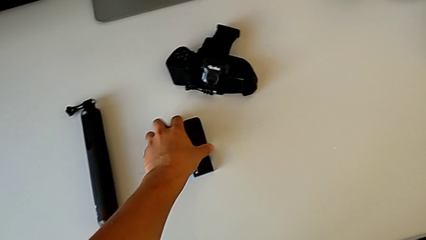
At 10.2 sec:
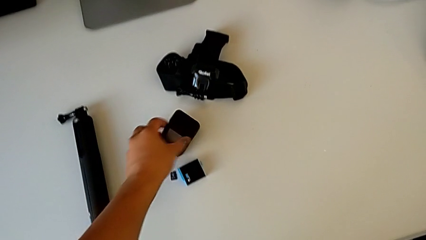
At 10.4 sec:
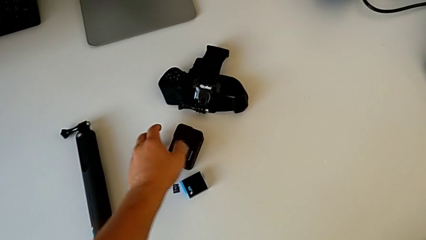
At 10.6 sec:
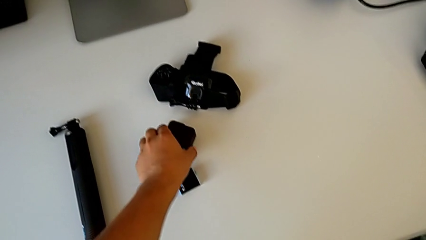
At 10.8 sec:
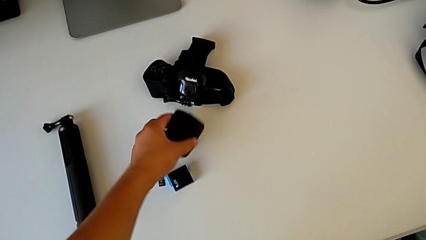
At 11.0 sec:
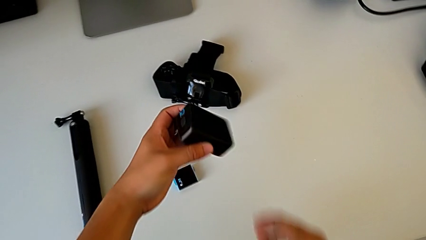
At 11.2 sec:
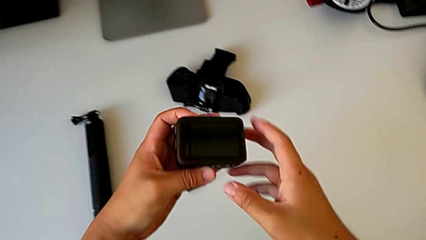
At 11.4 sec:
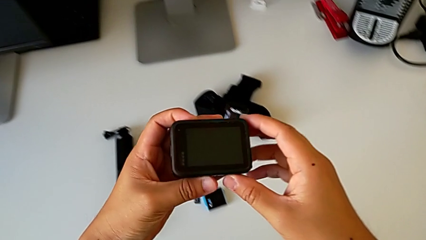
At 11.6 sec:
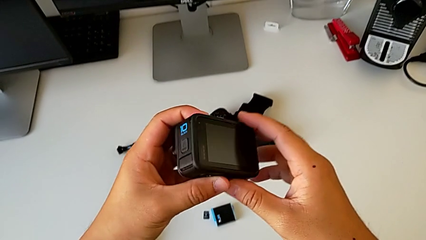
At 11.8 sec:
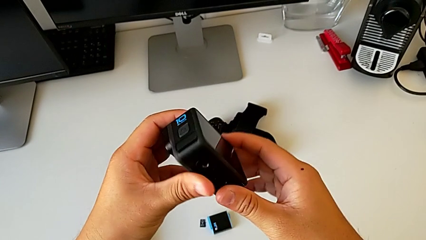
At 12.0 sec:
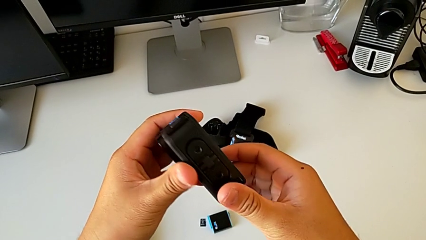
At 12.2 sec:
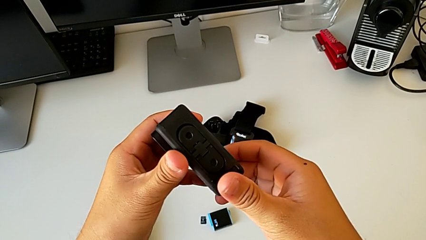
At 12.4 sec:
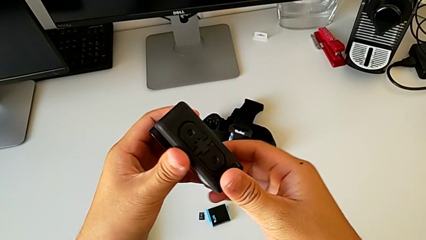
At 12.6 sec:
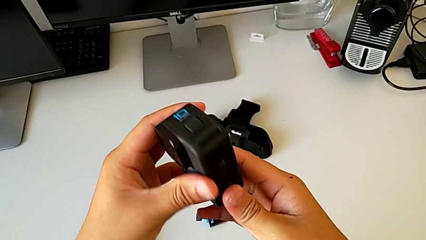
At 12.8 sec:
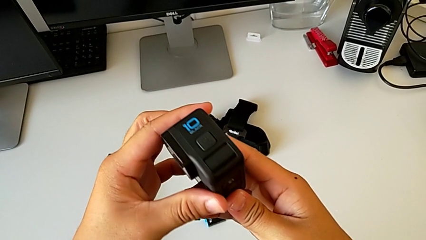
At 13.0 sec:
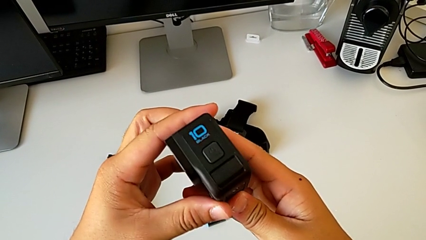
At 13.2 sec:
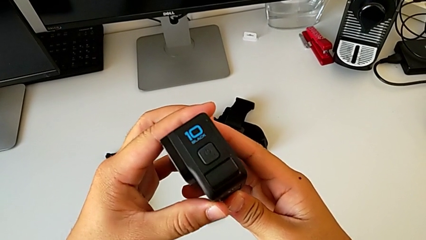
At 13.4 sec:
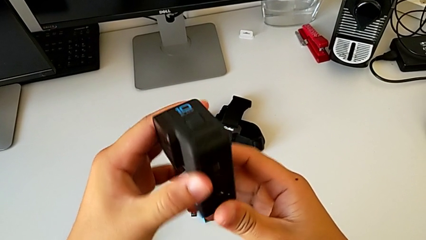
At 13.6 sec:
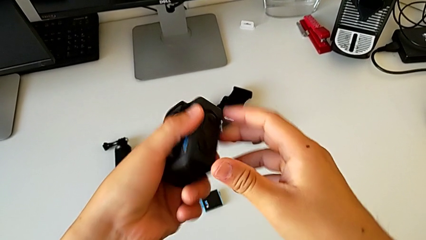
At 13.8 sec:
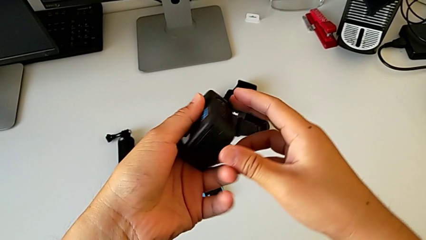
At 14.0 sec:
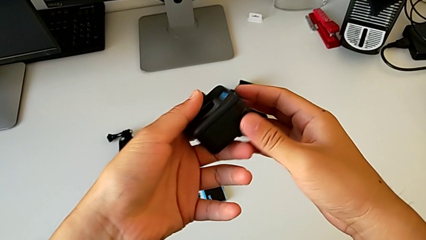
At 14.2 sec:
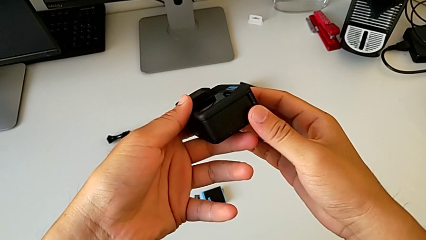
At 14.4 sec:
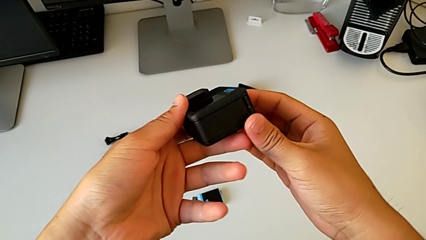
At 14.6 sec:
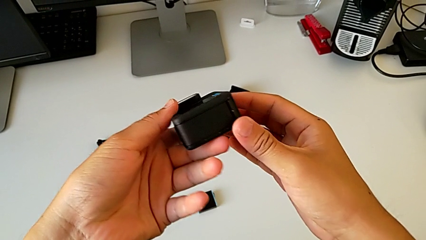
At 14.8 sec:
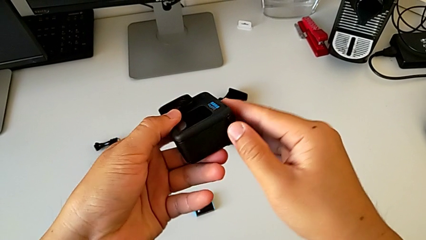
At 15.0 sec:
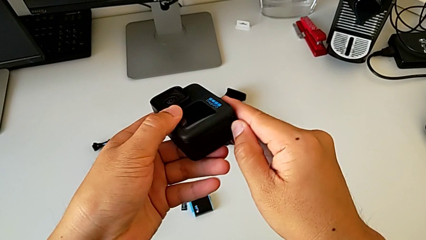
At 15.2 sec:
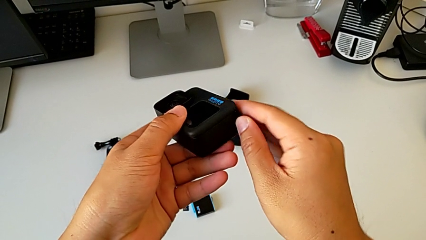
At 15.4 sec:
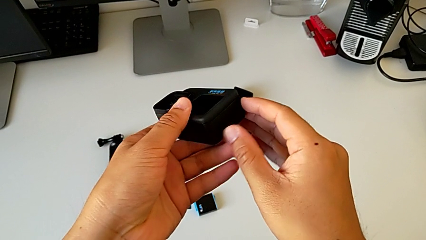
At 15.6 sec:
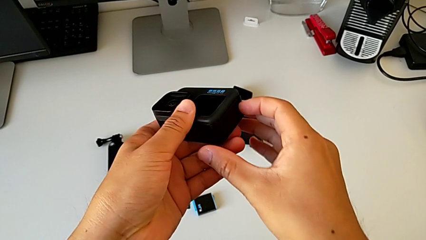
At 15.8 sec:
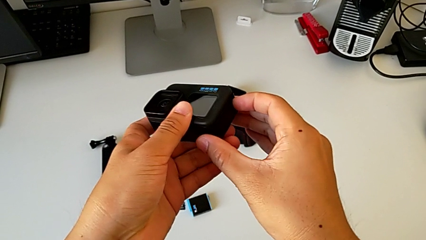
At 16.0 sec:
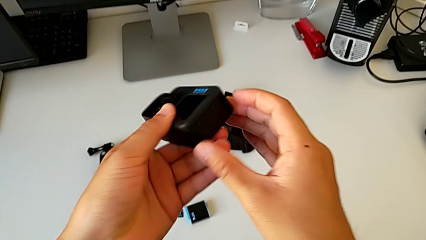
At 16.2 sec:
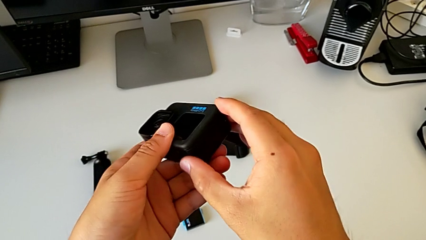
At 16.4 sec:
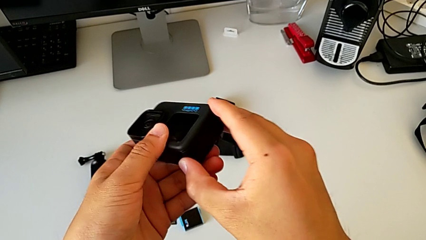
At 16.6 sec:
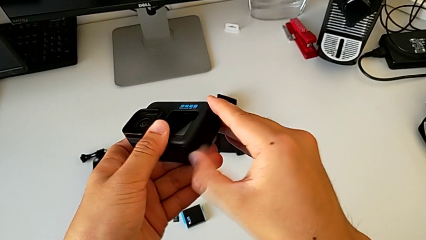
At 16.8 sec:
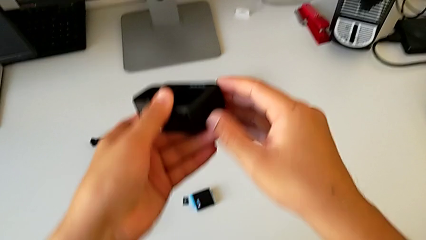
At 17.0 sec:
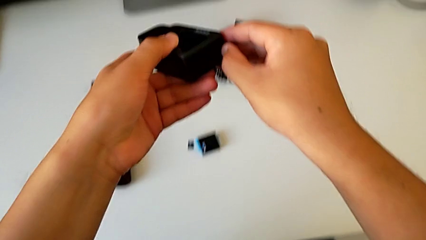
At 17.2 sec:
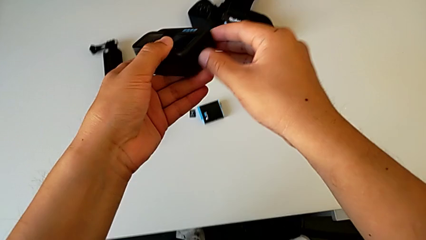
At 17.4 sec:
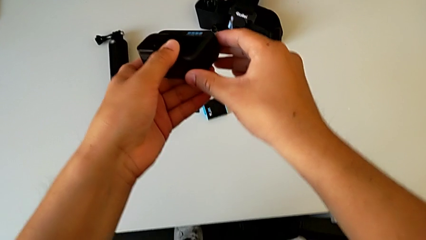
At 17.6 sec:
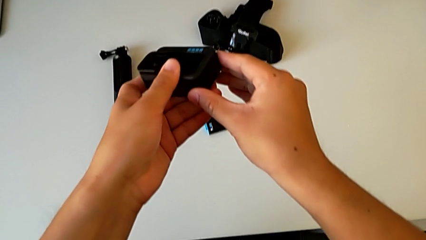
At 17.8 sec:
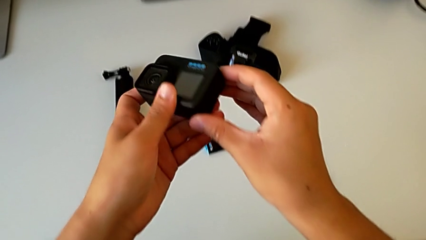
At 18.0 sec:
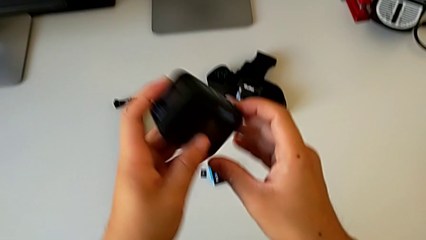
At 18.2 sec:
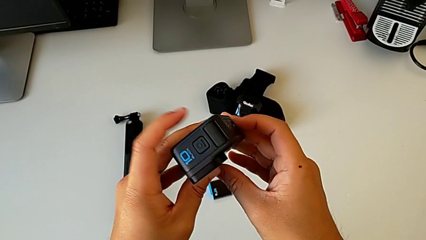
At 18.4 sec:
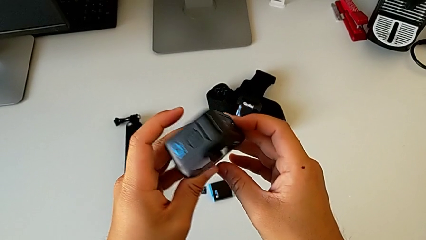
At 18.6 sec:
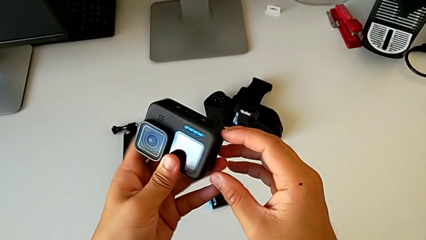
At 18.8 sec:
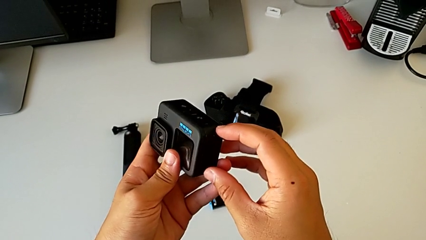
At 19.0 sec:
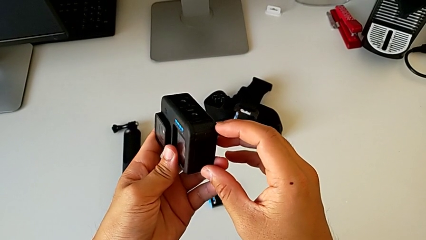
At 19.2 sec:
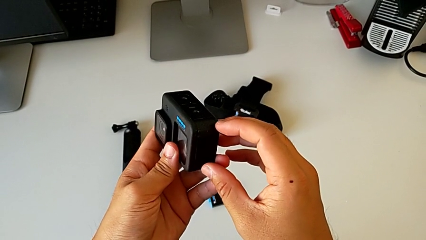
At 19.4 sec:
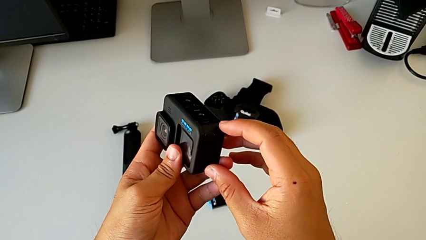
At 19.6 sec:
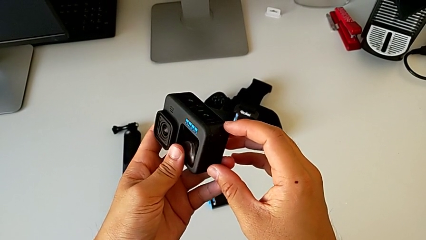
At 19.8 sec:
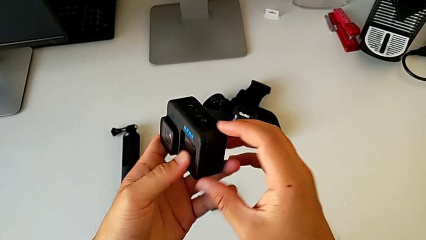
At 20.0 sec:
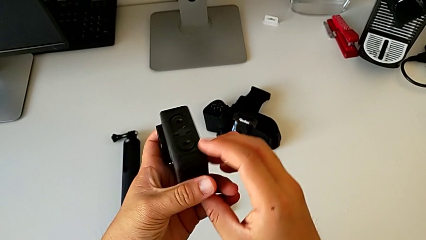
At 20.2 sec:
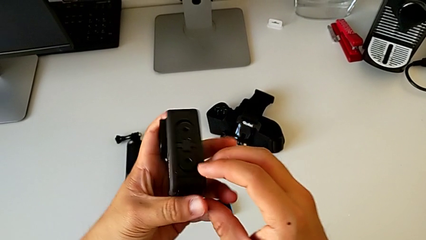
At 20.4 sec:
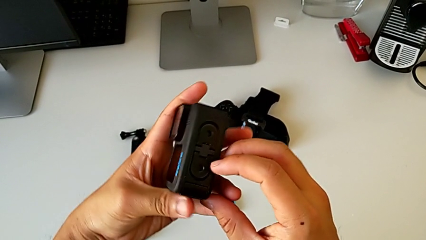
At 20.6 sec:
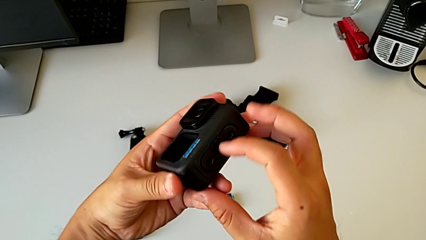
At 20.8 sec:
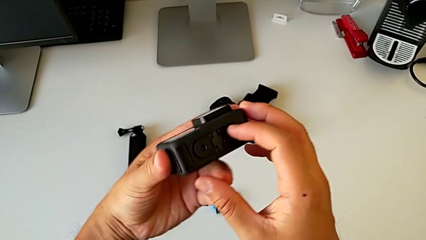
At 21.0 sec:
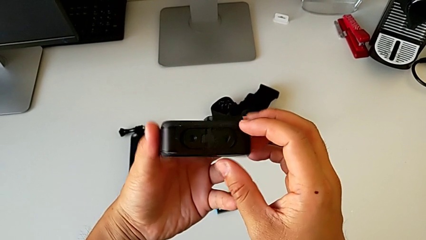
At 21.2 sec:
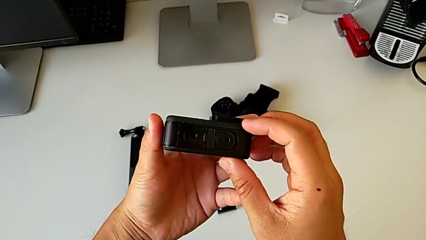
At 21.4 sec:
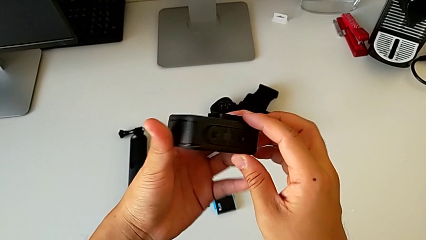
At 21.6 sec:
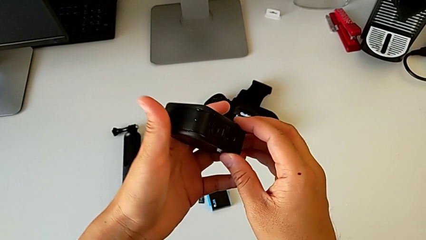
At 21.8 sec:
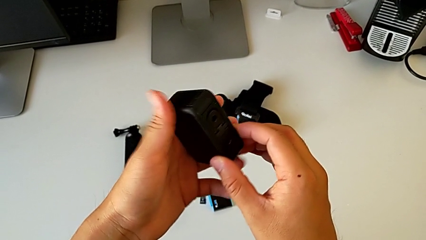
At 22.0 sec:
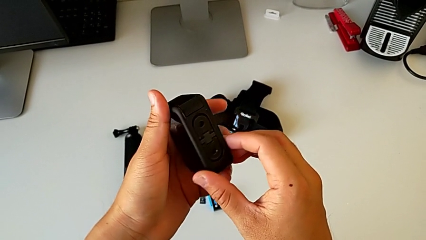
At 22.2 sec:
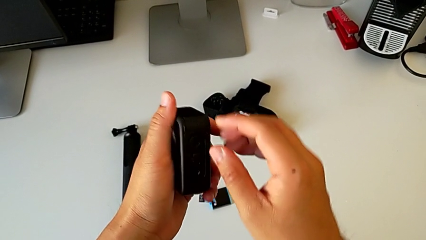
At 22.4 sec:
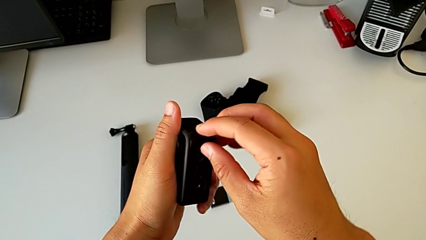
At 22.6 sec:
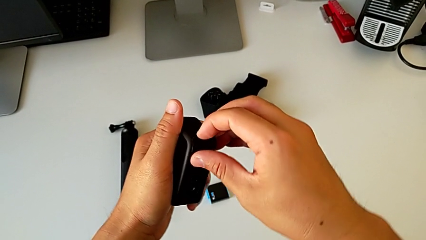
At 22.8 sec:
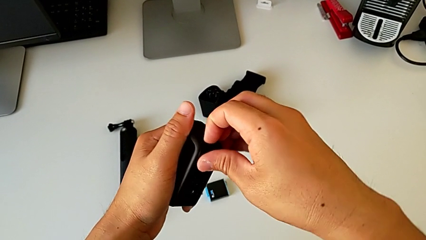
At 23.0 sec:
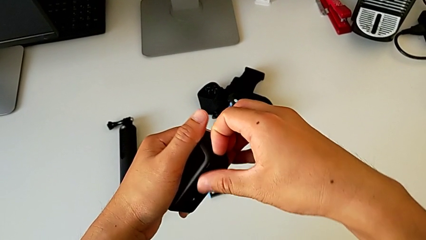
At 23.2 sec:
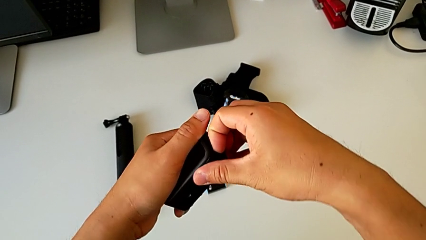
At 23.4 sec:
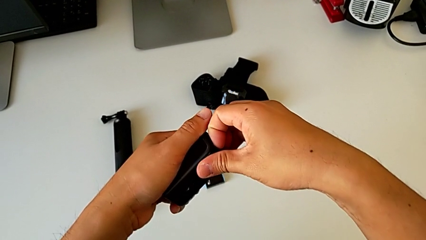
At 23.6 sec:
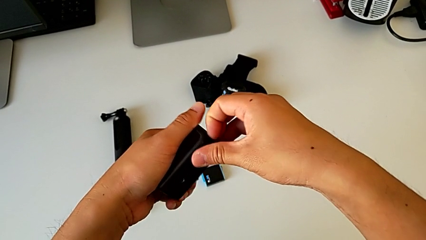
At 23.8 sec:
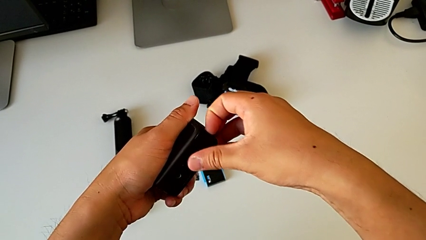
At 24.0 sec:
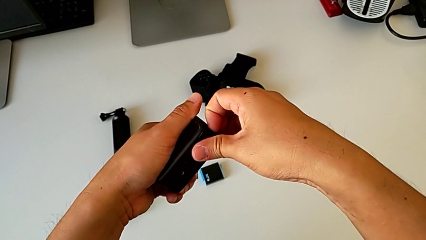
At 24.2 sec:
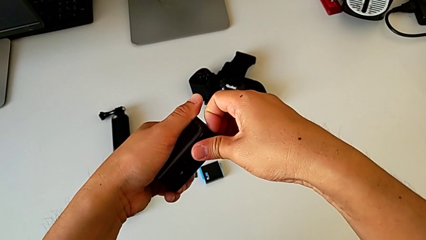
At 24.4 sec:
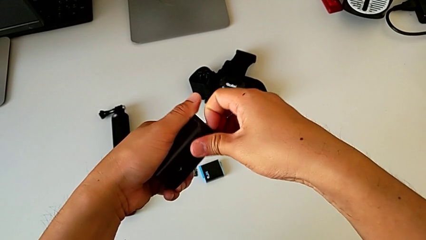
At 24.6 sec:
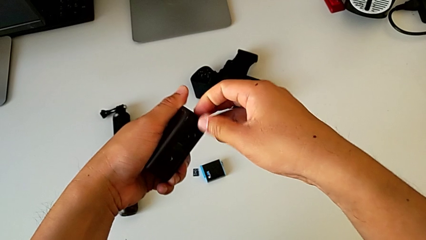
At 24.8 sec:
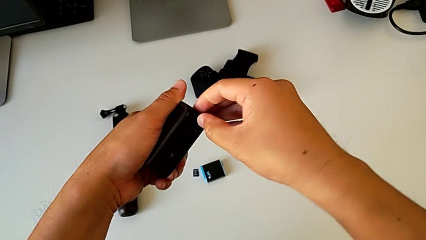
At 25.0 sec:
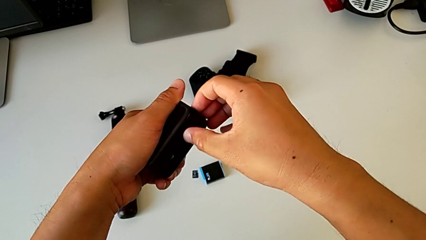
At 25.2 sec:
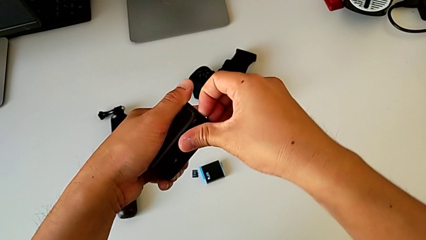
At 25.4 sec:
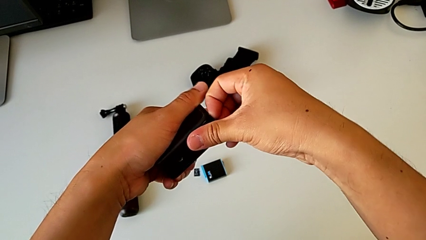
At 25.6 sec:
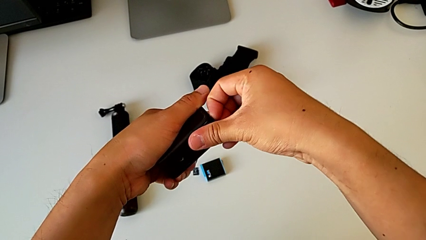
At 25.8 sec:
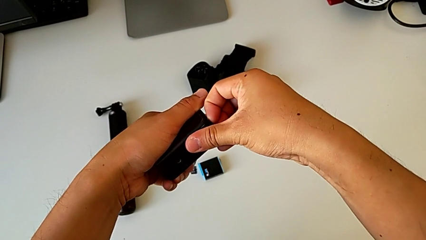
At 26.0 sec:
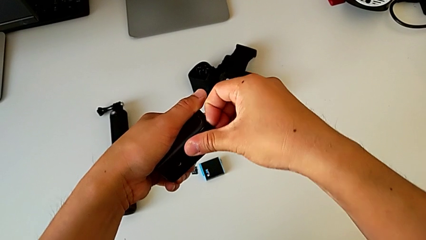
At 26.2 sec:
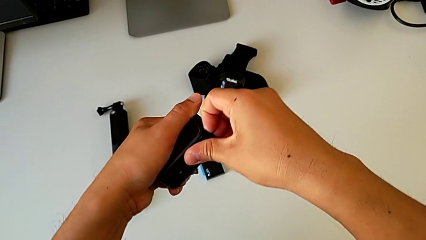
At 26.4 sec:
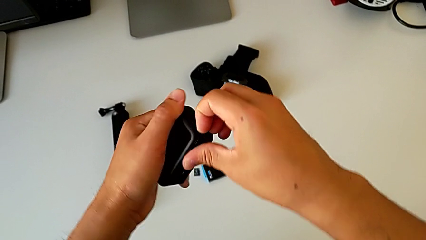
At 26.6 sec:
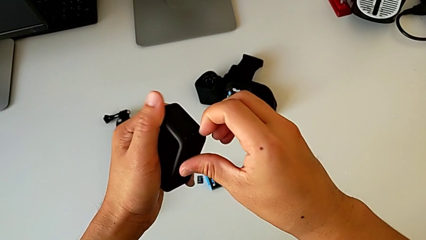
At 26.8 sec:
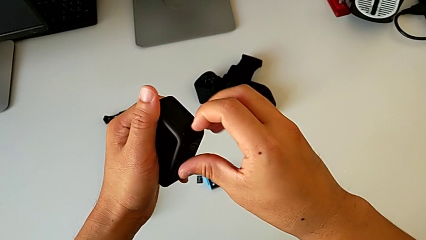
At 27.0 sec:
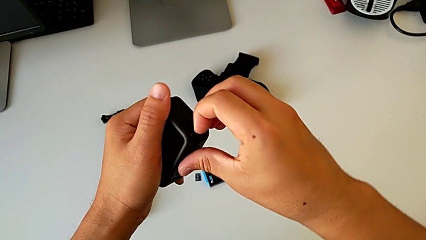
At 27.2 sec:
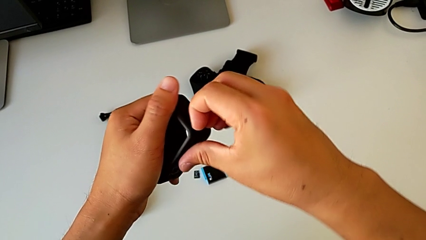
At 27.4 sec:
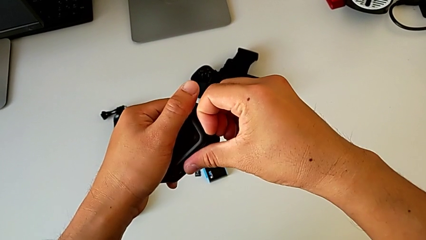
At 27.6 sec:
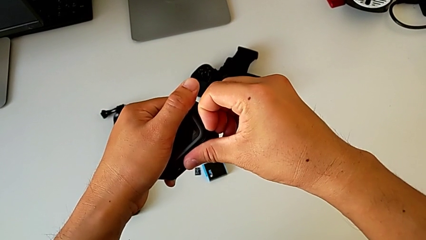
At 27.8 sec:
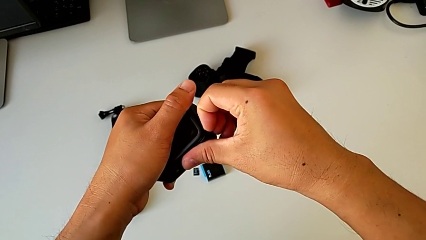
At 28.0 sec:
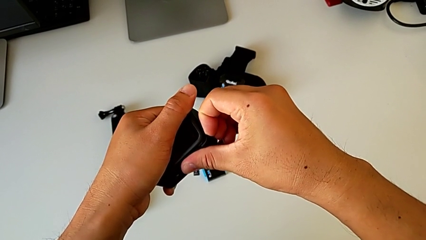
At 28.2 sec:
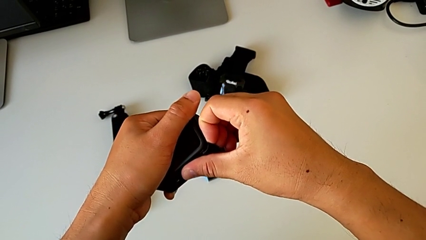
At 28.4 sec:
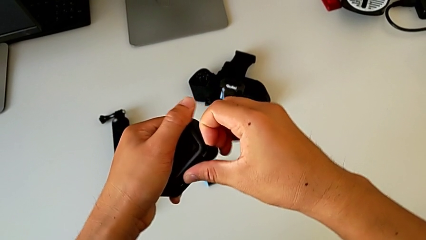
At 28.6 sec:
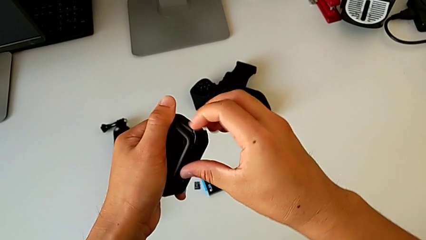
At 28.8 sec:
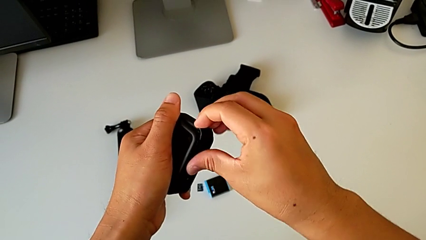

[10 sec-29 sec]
The camera wearer is exchanging the battery of the GoPro. They grab the GoPro twice, inspect it, adjust the battery door, inspect the GoPro, rotate it, grab the battery door and open it.
